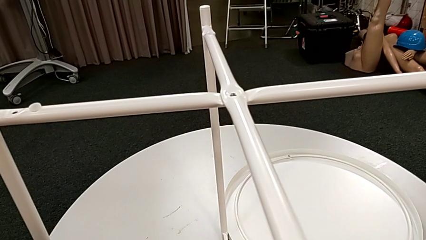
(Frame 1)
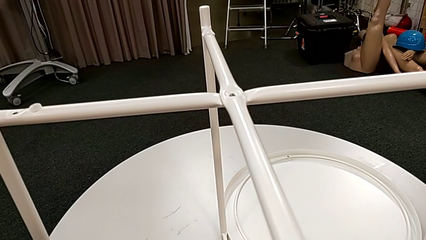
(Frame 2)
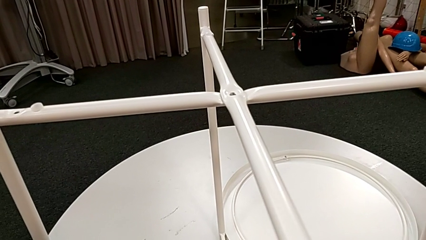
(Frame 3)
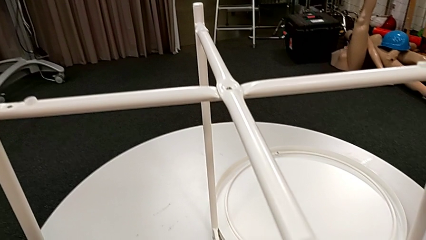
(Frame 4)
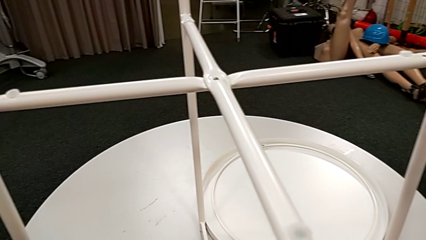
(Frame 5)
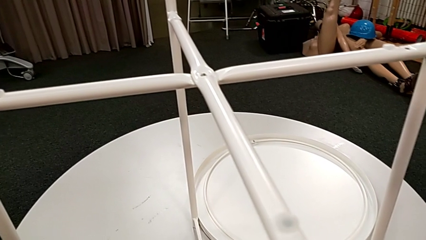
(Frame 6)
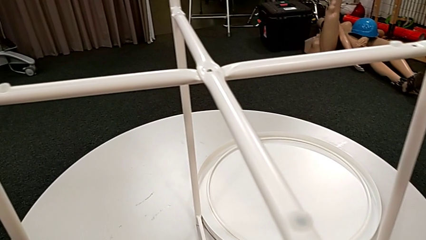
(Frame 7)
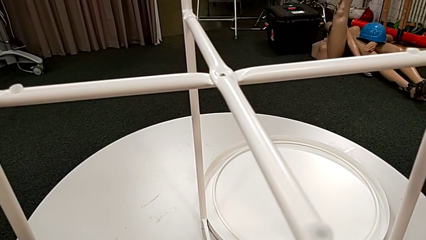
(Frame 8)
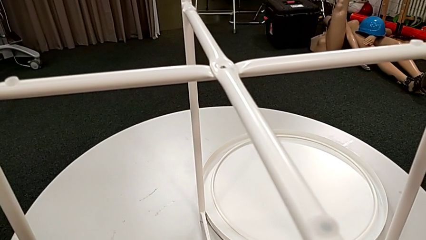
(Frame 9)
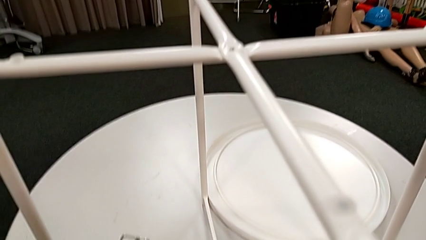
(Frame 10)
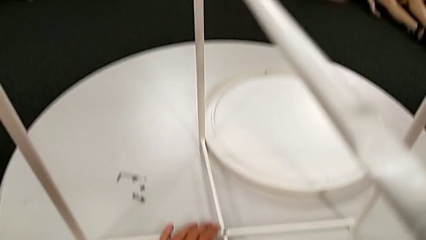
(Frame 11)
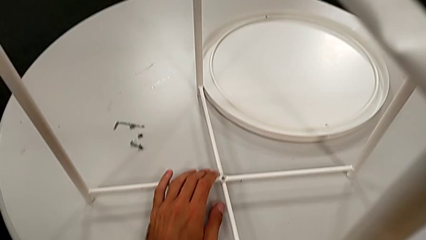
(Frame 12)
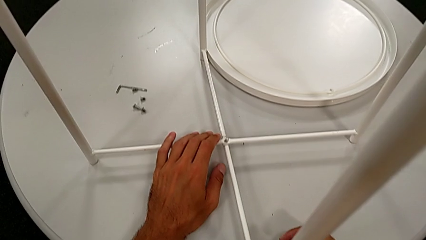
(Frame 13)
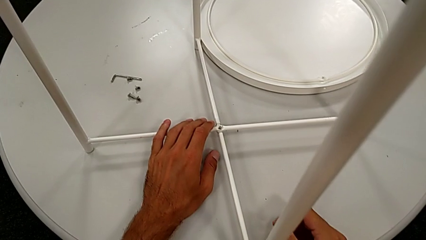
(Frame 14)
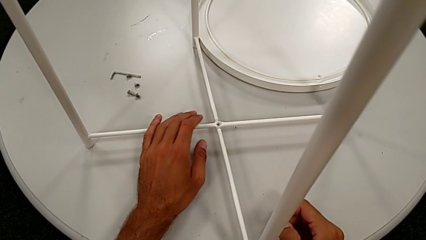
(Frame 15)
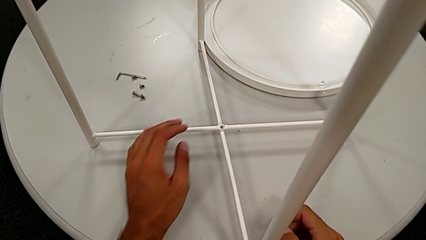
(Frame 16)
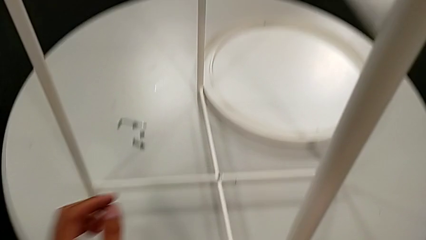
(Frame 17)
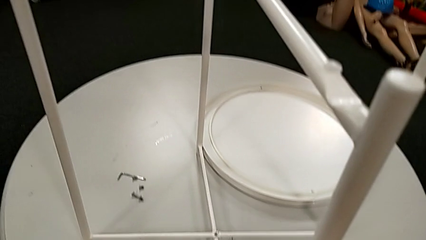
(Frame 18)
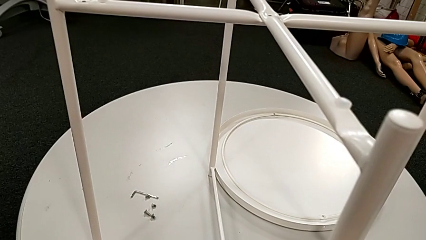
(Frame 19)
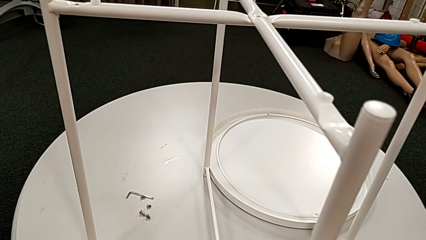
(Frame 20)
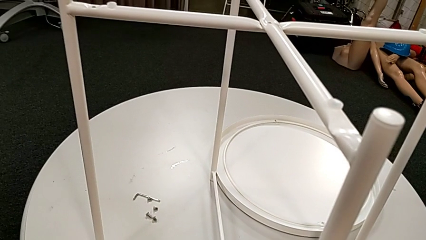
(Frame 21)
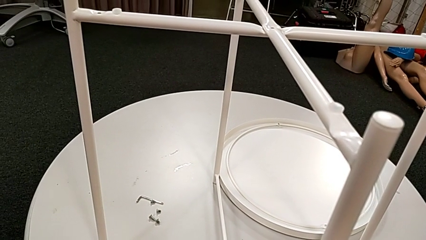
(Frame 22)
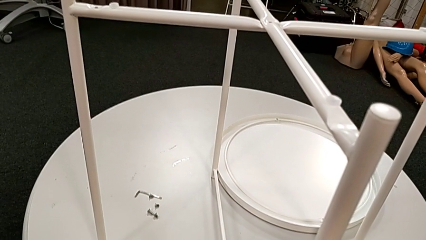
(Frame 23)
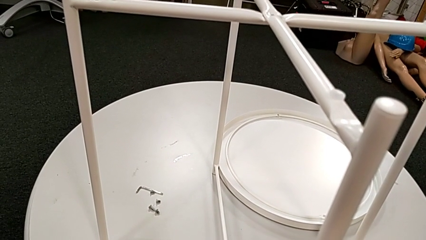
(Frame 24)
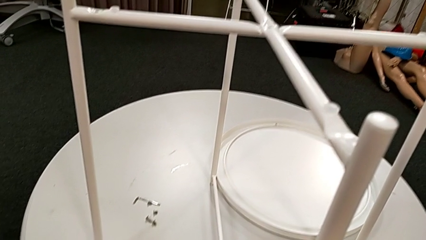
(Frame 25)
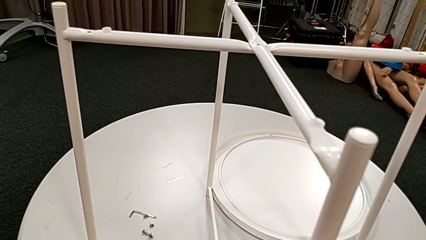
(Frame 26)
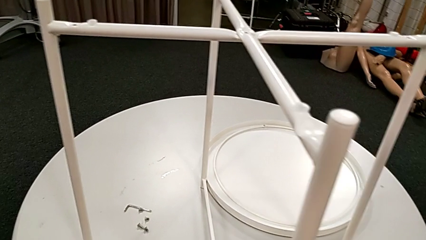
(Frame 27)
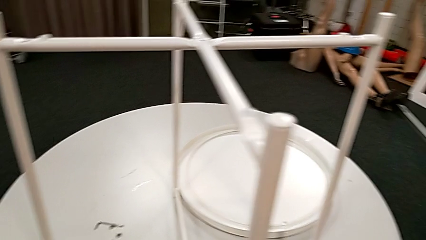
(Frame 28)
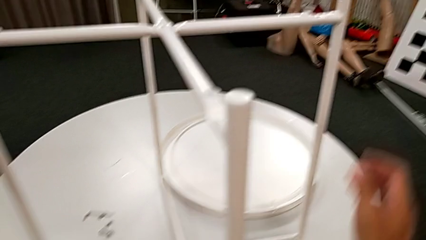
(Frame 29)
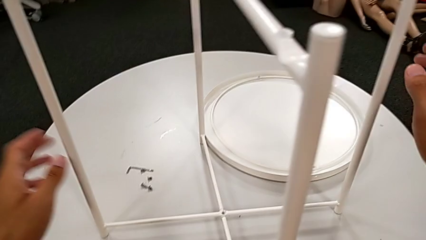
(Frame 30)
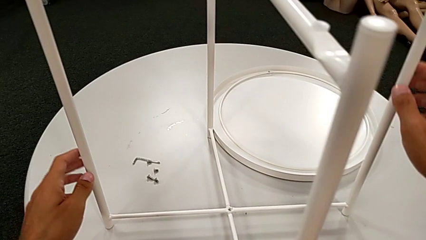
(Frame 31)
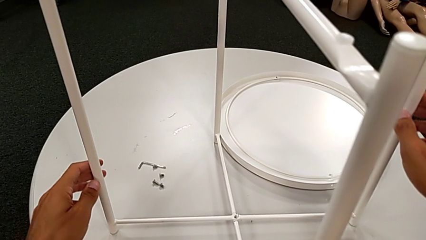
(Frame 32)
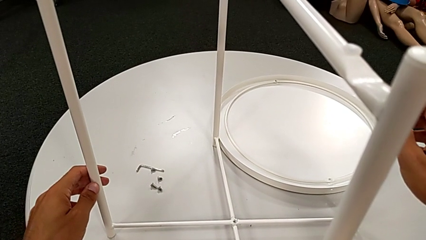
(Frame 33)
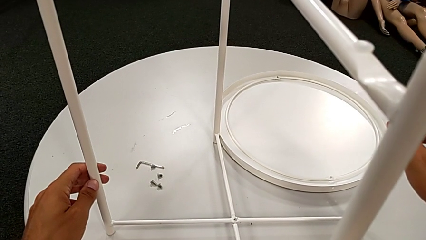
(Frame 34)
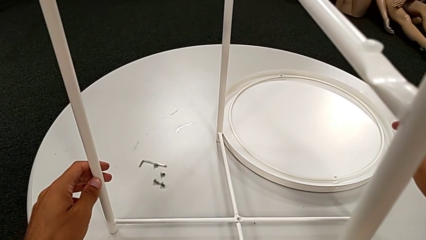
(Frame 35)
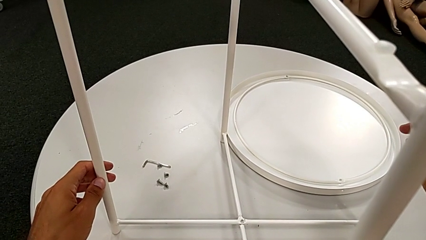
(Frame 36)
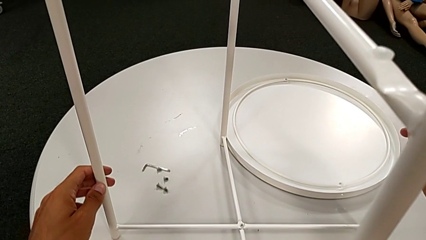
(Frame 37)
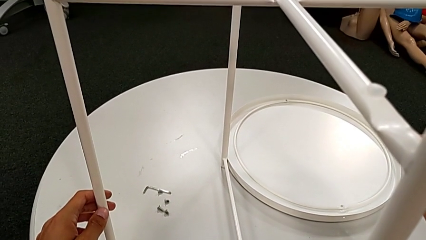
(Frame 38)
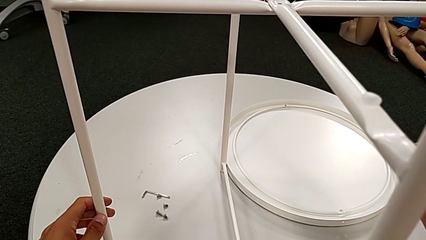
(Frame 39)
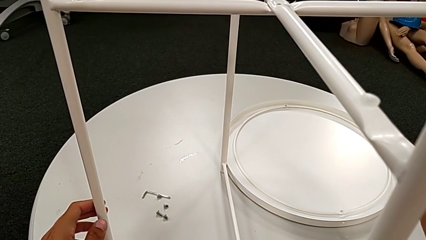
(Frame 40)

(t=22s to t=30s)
The camera wearer is assembling the white legs. They inspect the leg, hold it and grab it.

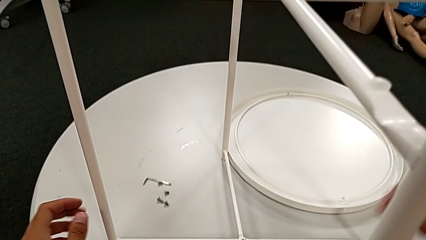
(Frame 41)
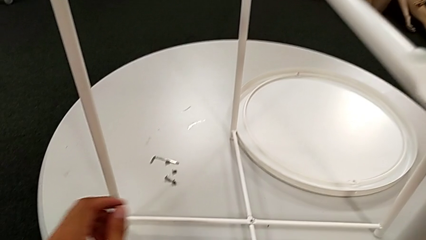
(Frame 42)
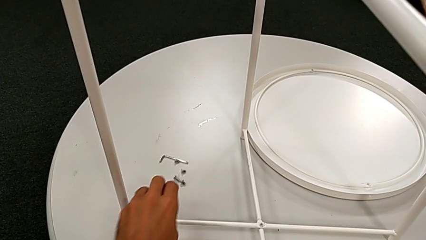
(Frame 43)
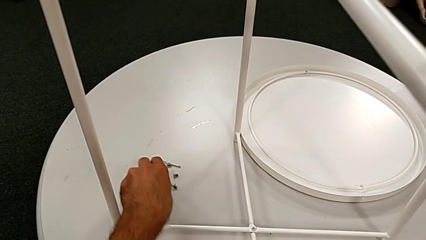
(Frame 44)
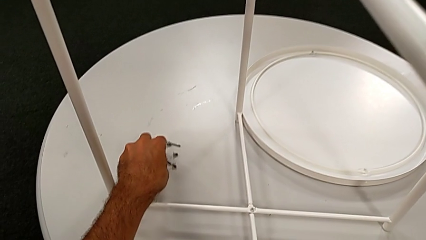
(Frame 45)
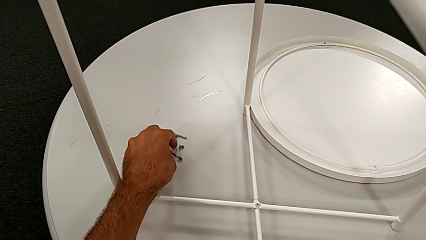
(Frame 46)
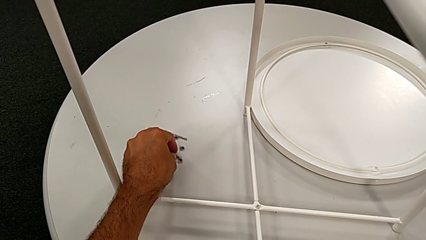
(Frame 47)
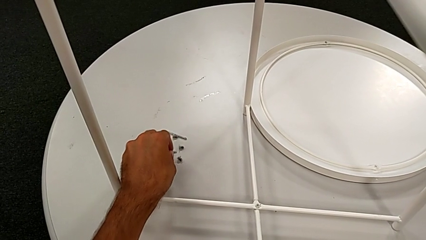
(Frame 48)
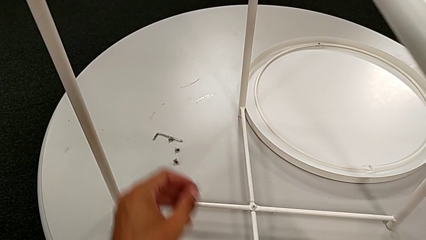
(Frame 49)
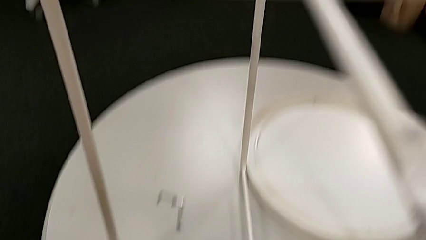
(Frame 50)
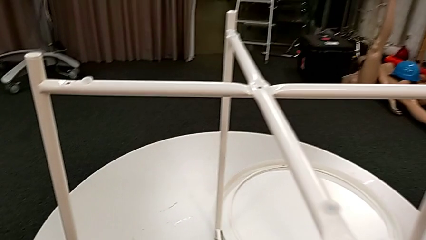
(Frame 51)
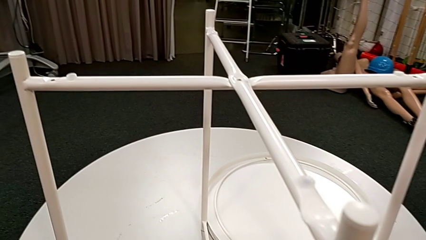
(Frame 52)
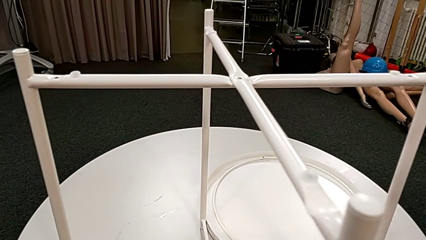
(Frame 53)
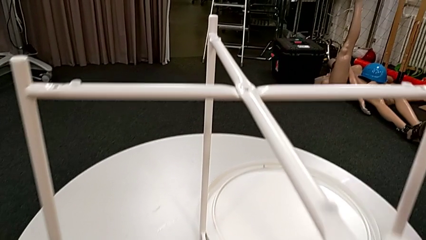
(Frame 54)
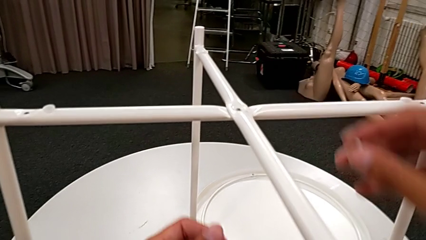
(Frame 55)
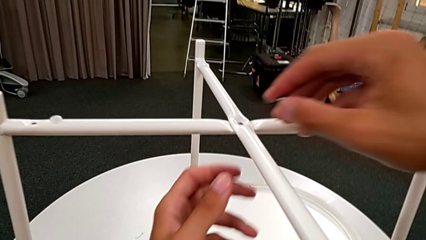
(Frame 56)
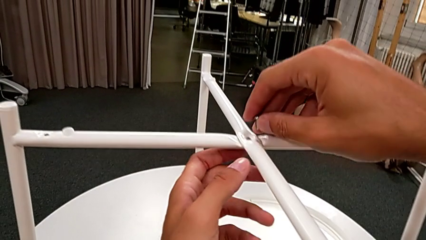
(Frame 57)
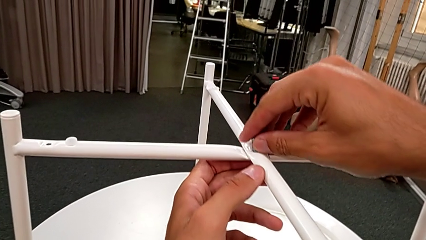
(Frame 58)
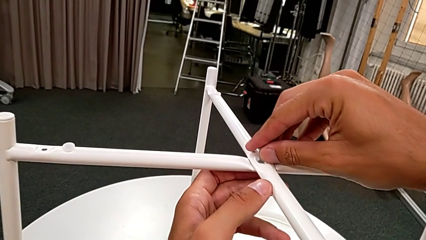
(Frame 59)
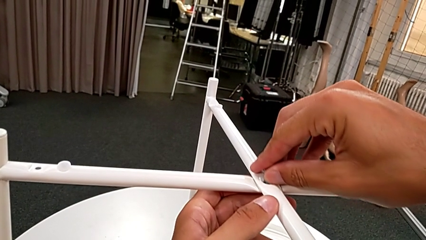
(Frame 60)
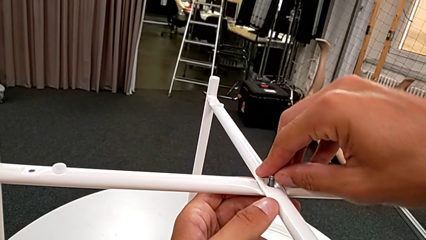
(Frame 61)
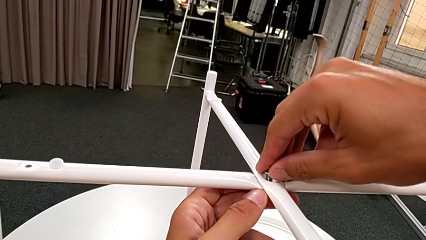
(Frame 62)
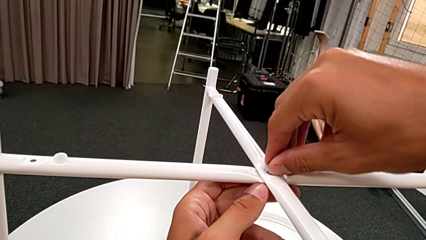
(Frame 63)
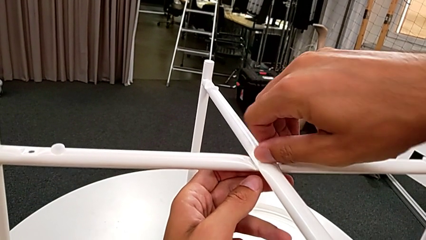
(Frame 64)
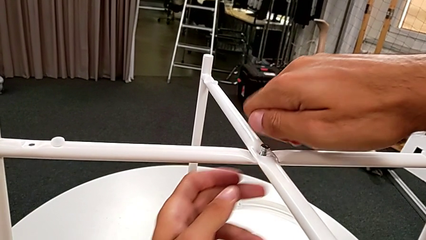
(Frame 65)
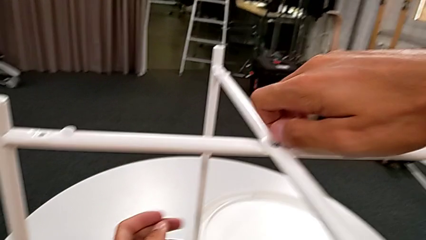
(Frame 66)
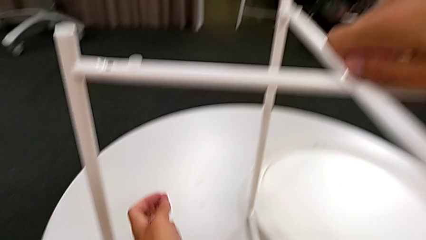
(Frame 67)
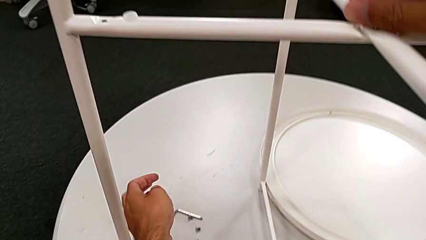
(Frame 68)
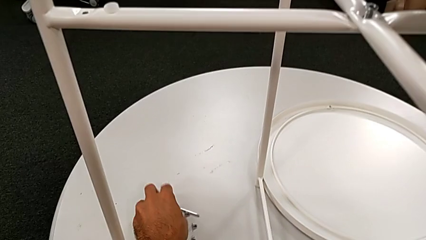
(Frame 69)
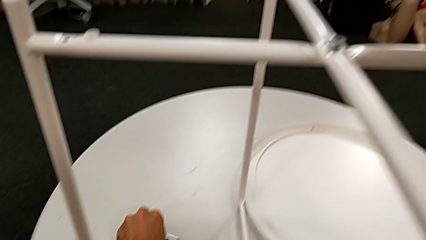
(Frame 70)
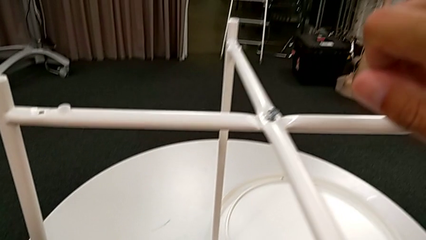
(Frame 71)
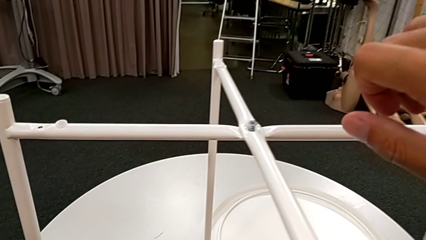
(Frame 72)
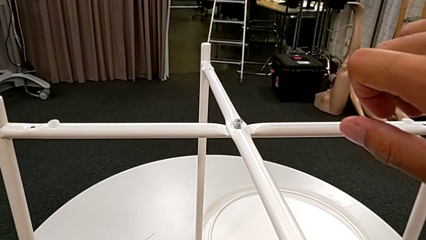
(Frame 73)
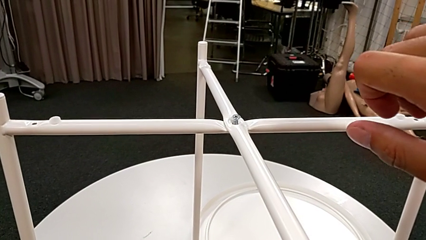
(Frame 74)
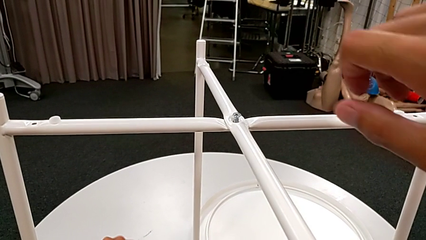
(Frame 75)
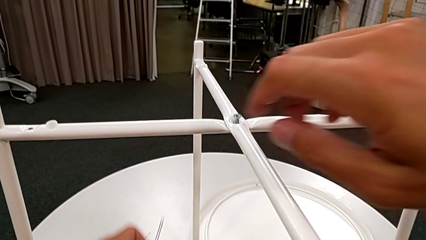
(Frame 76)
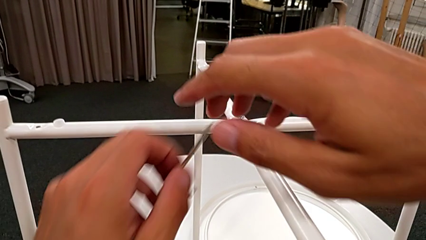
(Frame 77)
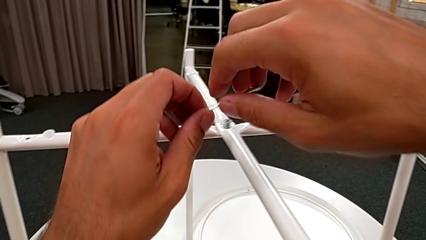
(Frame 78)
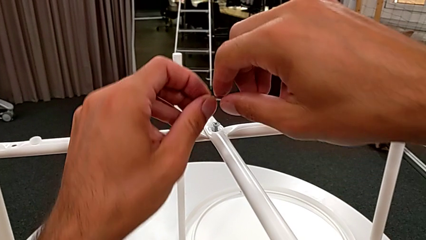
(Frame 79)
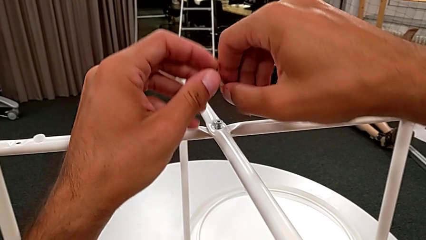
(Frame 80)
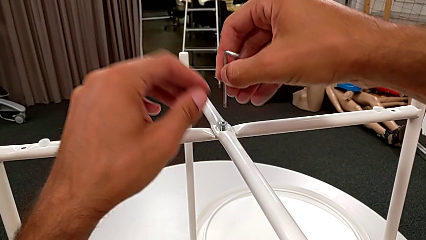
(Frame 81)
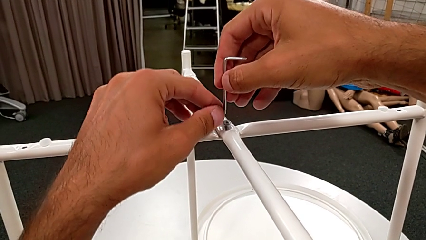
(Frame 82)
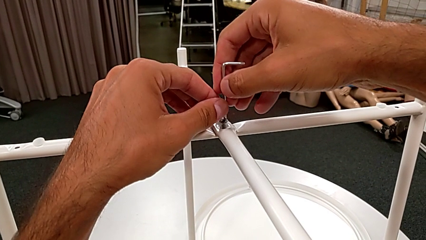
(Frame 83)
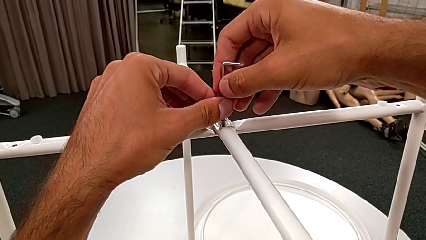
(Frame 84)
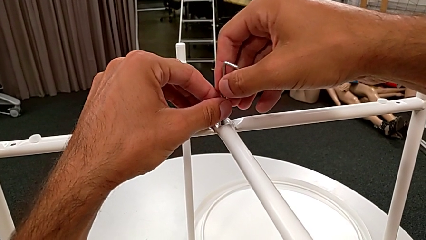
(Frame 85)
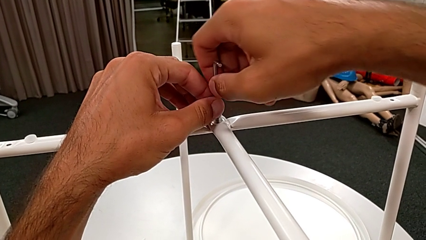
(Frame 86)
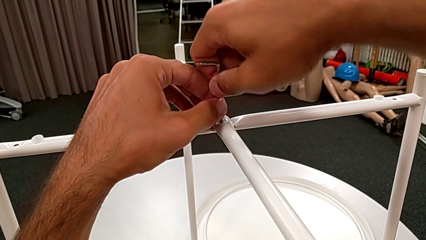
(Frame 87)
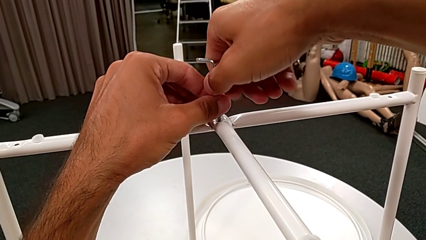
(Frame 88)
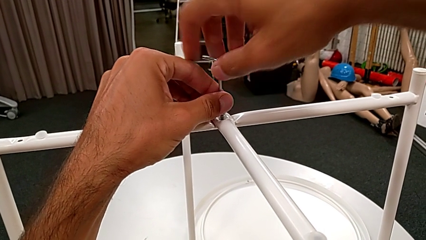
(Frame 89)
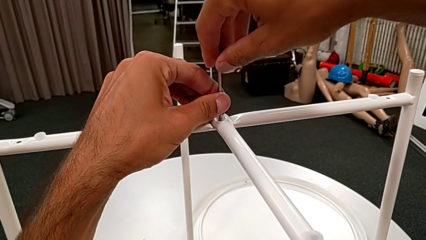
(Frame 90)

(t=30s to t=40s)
The camera wearer is screwing the legs with an Allen wrench and hex socket heads. They grab the hex socket head, insert the leg, screw the hex socket head, grab the Allen wrench and insert it.
